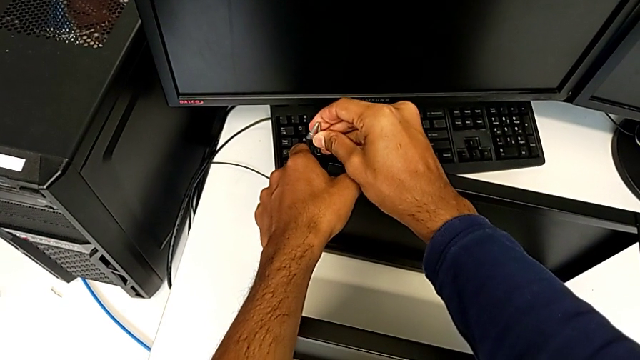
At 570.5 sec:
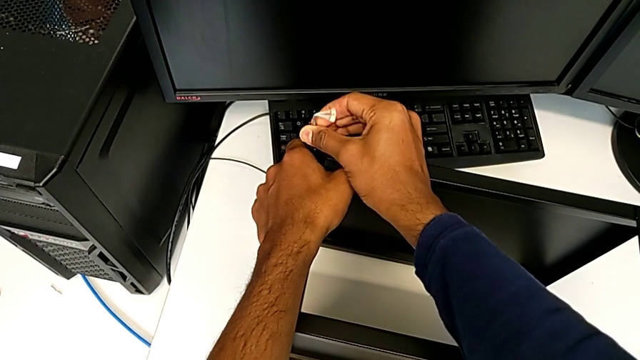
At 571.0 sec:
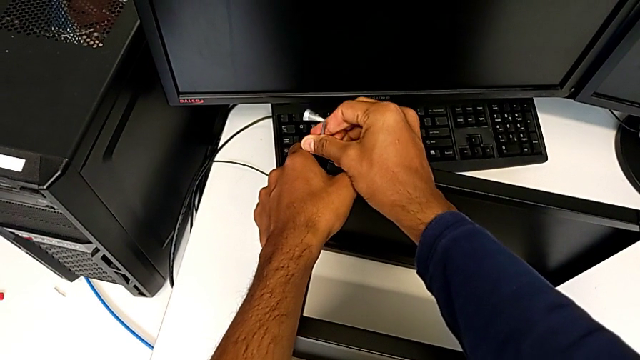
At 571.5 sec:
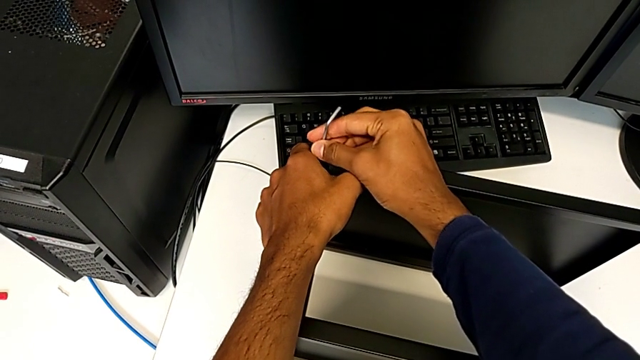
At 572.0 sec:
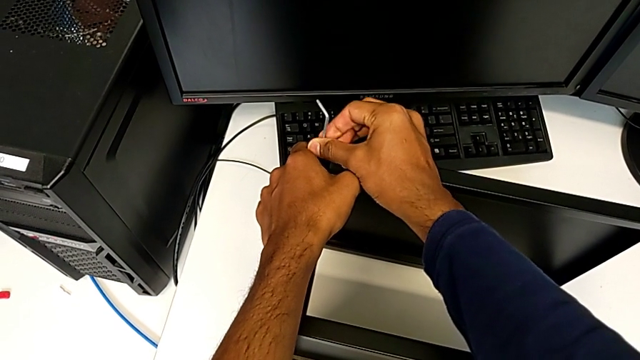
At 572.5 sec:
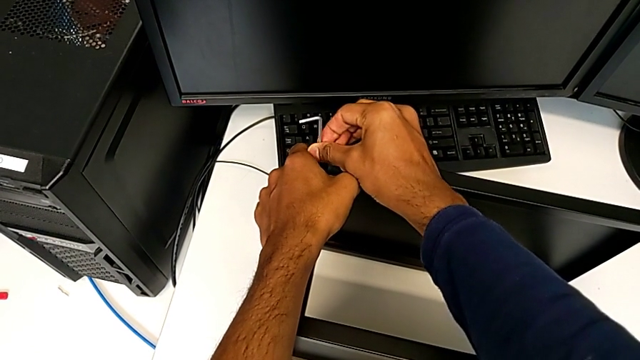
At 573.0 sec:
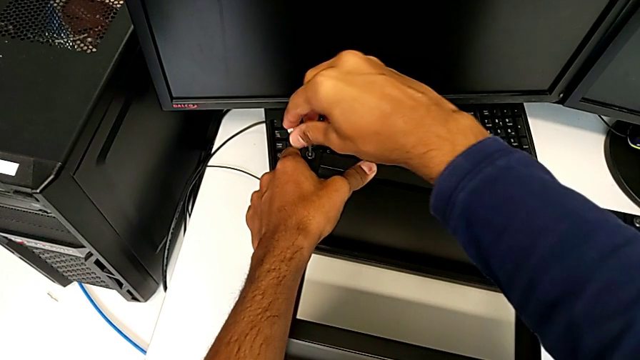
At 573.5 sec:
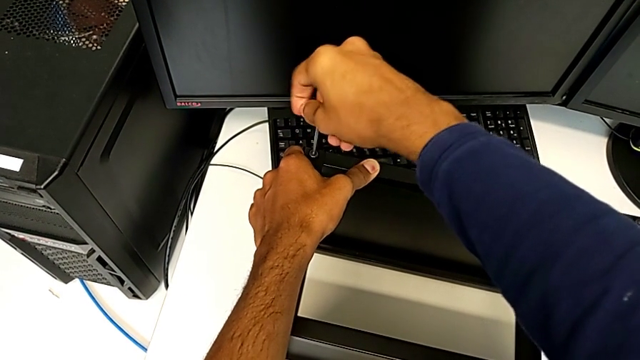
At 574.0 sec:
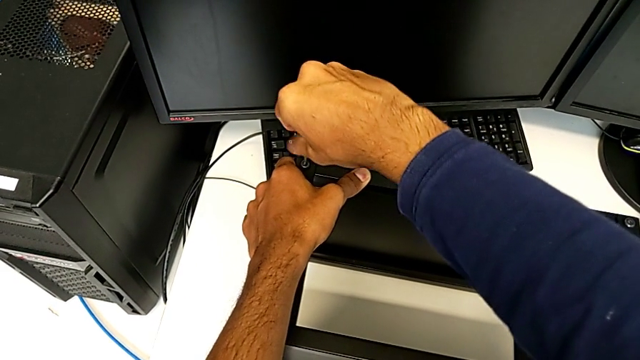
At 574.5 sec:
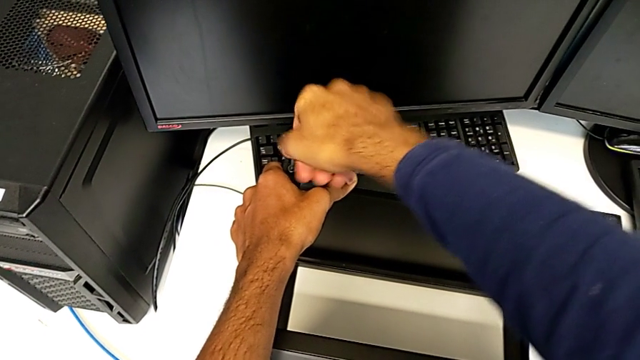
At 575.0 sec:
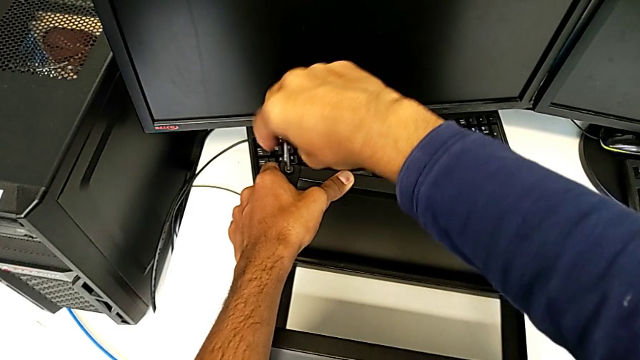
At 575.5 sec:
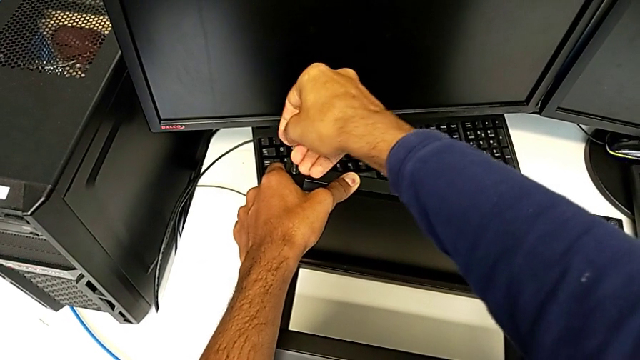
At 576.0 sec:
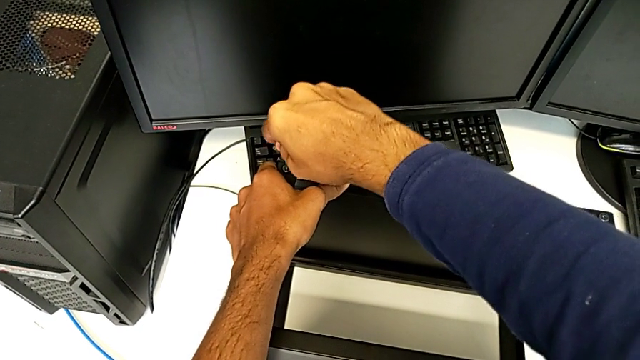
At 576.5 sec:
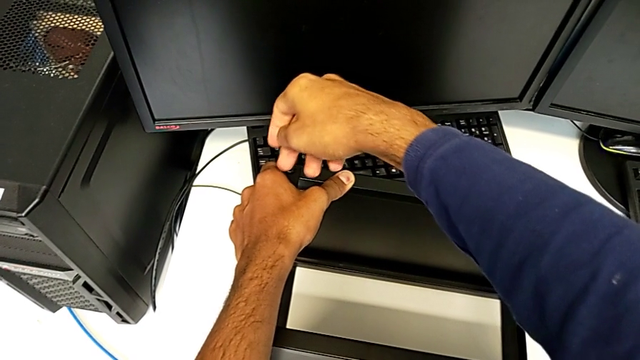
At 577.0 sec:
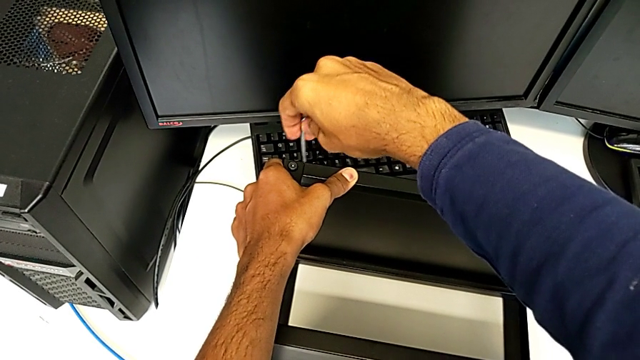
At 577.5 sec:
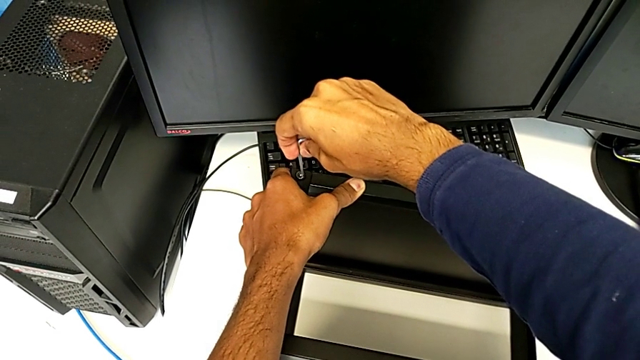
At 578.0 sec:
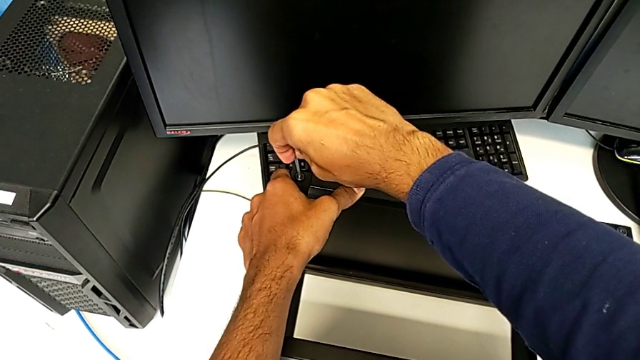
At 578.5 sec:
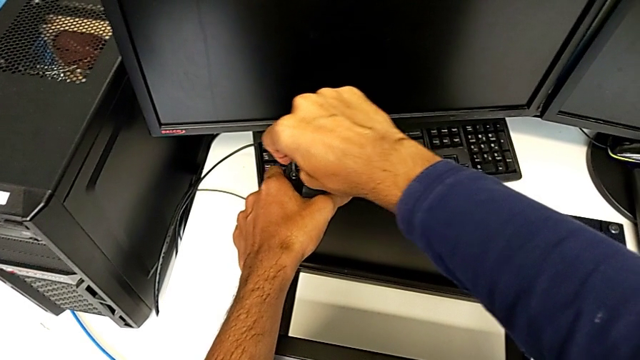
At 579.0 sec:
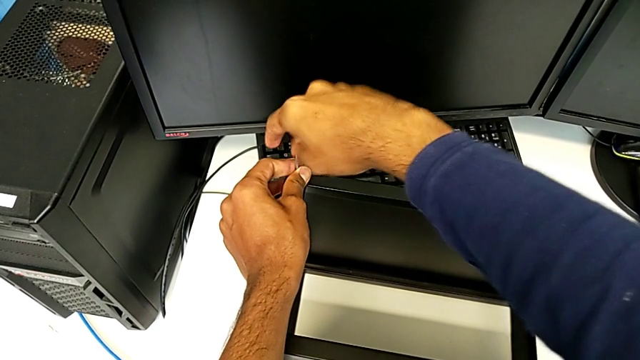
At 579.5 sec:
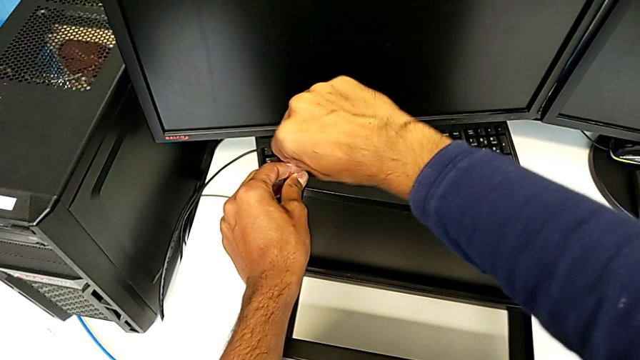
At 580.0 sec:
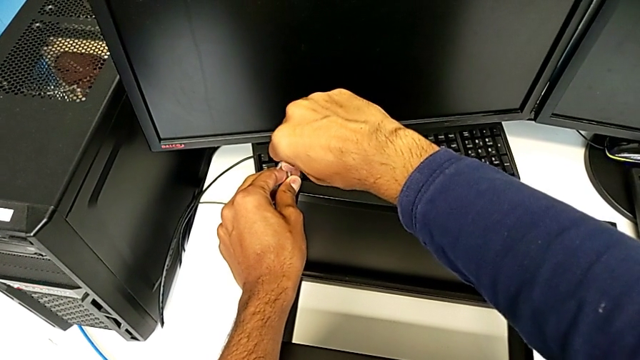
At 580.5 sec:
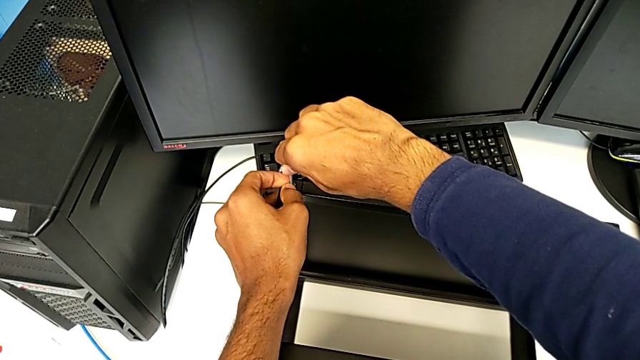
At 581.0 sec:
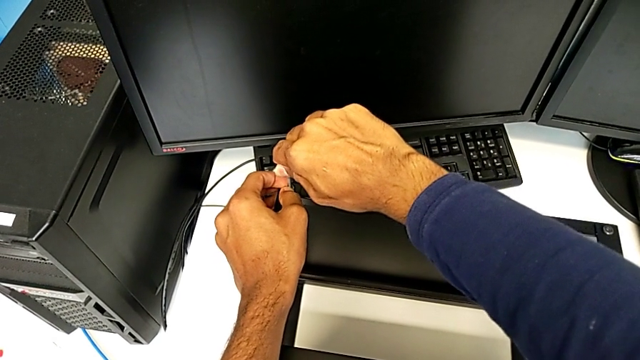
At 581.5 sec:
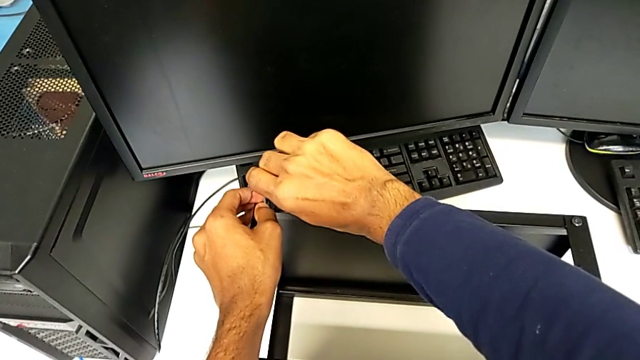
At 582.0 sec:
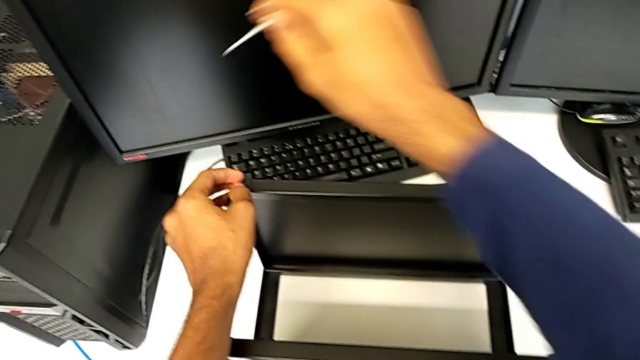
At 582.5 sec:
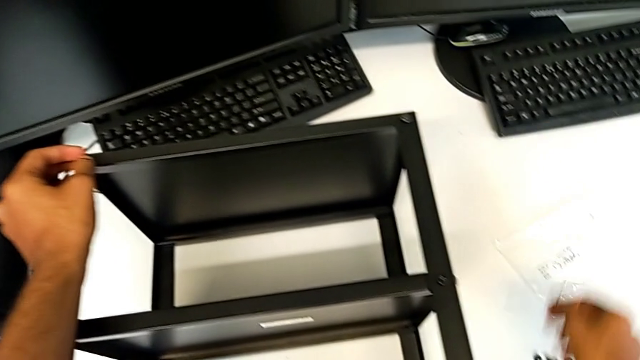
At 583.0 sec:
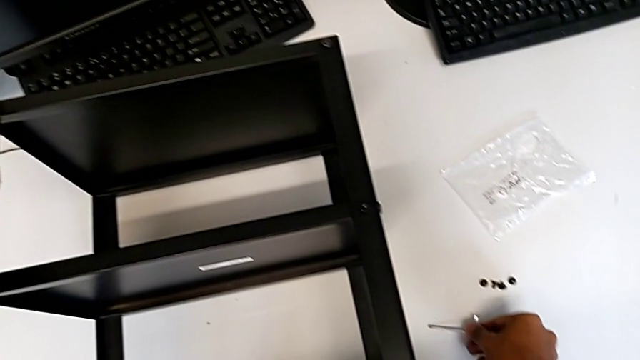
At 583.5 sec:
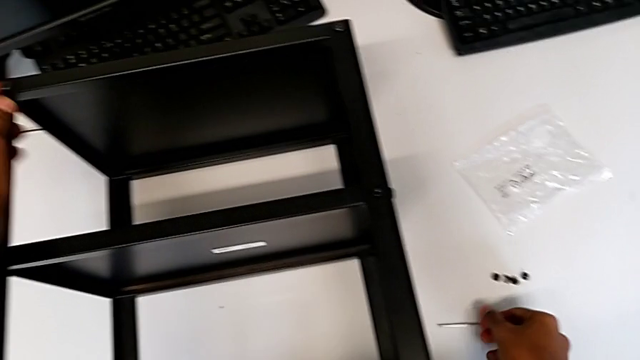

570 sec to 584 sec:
The camera wearer is screwing the table to the legs. They keep screwing the twelfth hex socket head.

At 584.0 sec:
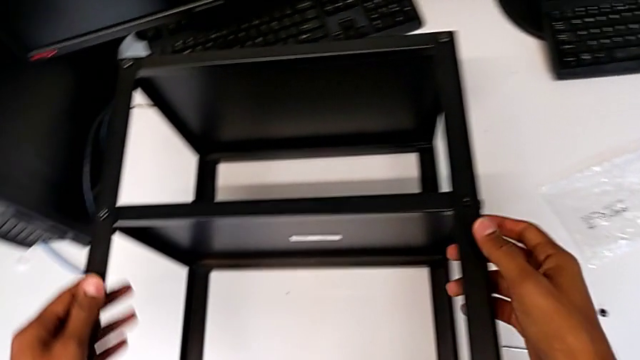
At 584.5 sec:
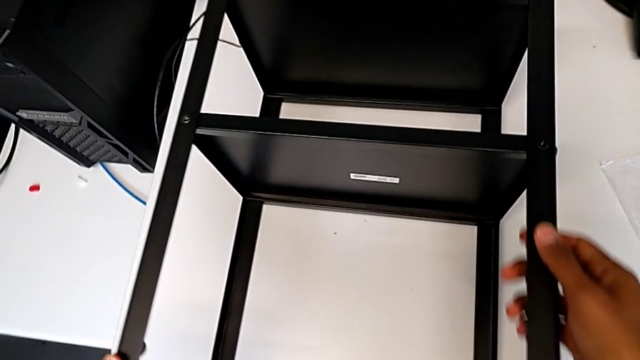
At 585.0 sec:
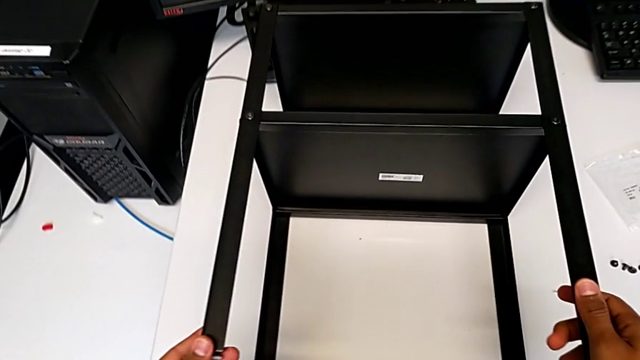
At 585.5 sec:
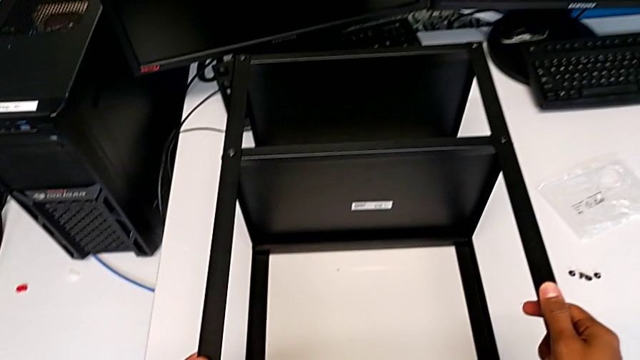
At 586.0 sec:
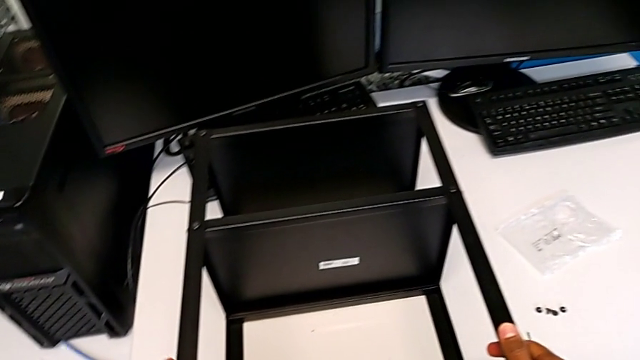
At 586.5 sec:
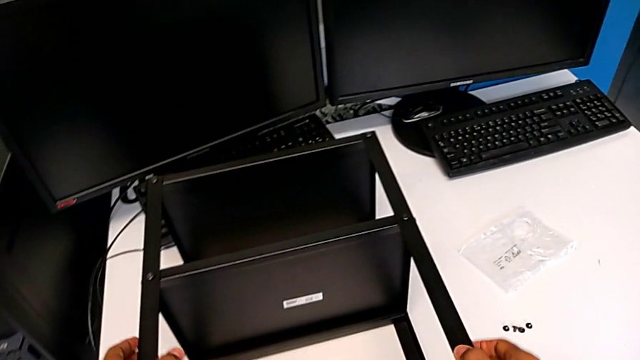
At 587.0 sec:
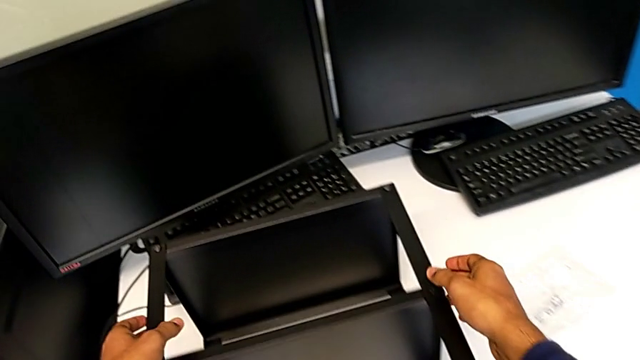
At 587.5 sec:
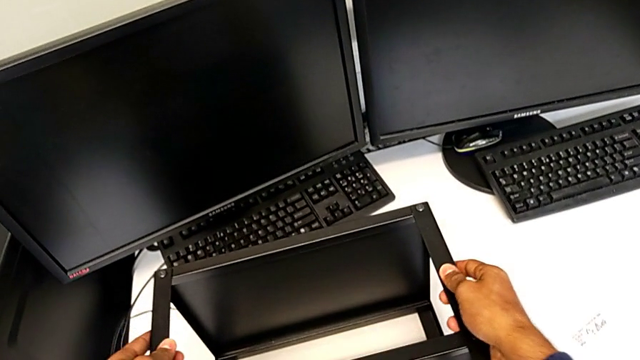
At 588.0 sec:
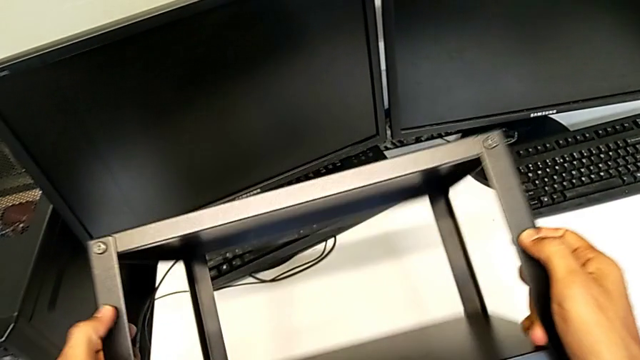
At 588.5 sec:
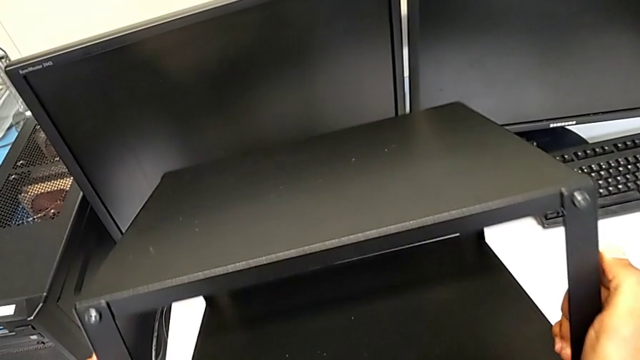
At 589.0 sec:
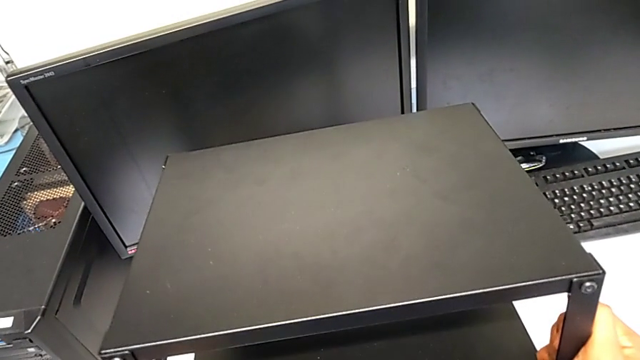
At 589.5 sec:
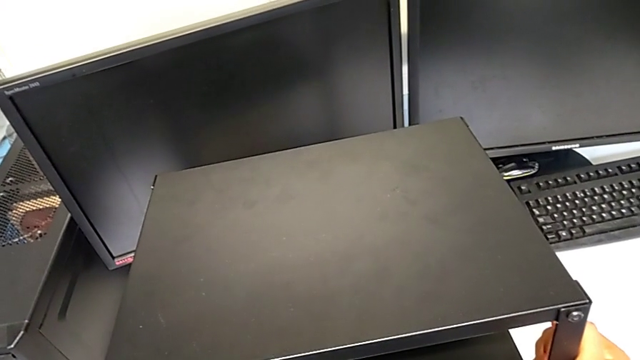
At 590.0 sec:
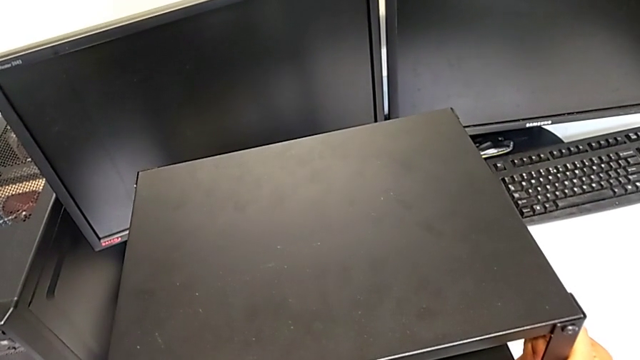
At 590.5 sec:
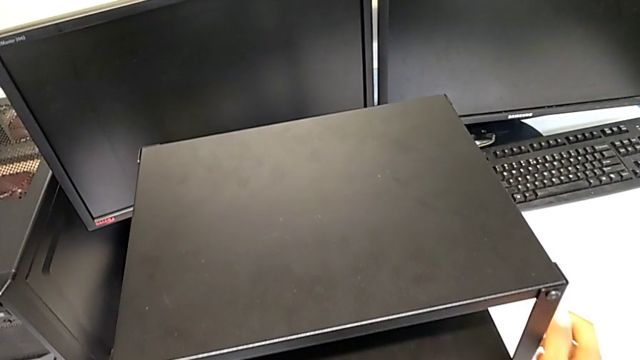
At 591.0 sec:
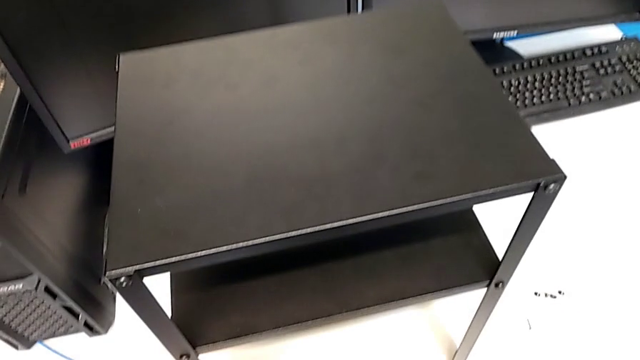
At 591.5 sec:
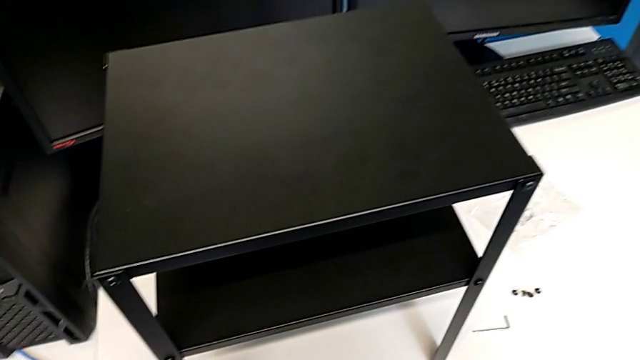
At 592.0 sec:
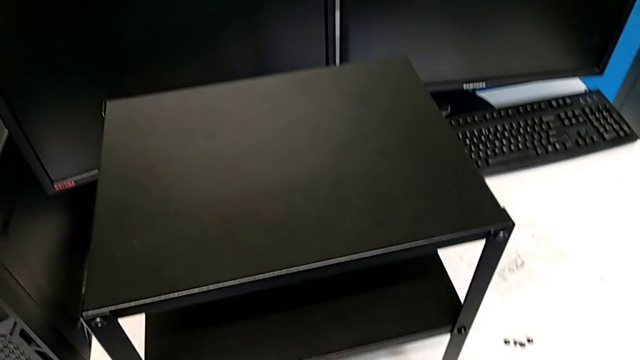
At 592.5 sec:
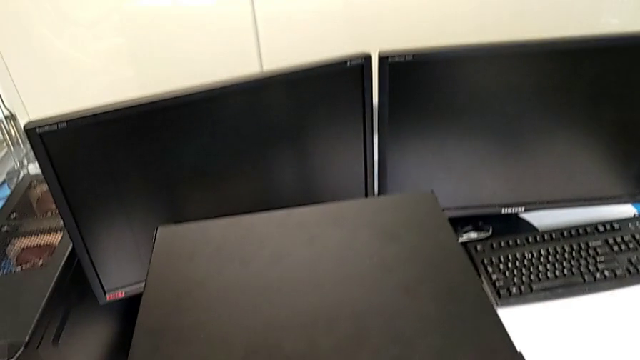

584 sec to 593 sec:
The camera wearer is validating the assembly of the table is correct. They grab the tray and begin to flip it.
